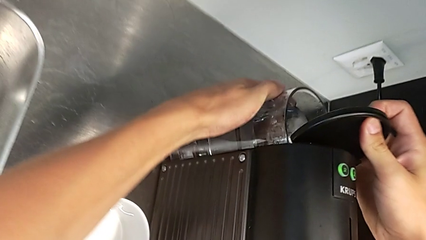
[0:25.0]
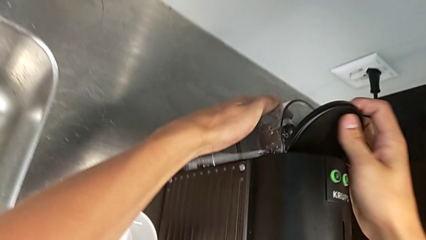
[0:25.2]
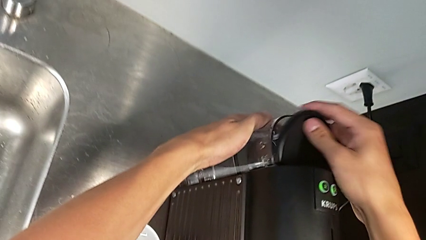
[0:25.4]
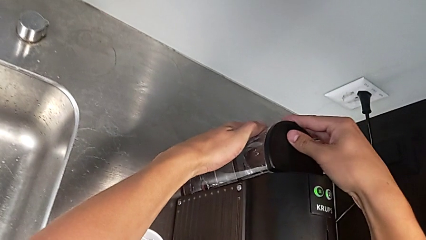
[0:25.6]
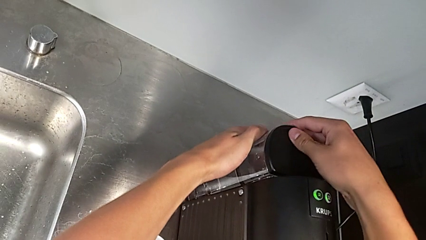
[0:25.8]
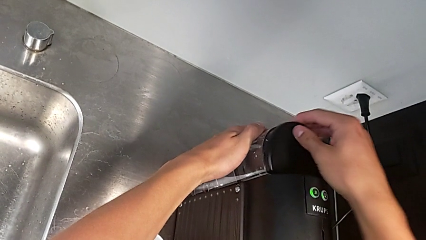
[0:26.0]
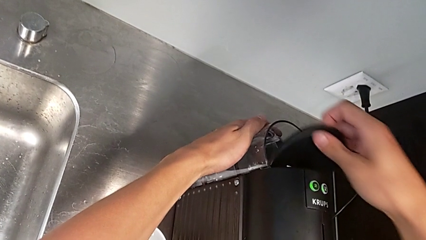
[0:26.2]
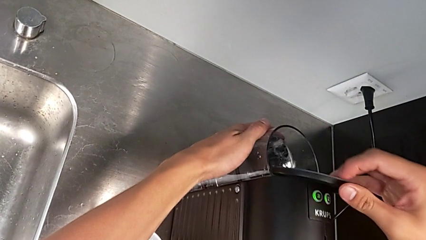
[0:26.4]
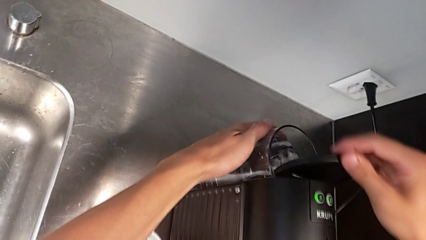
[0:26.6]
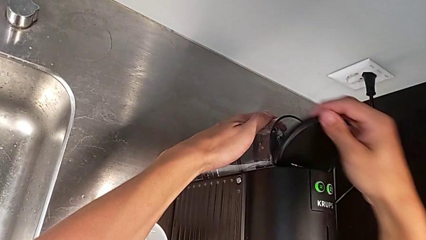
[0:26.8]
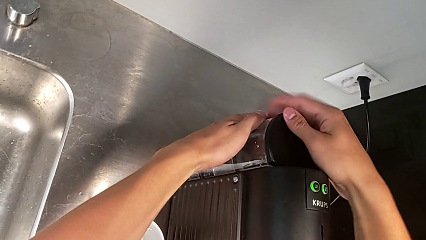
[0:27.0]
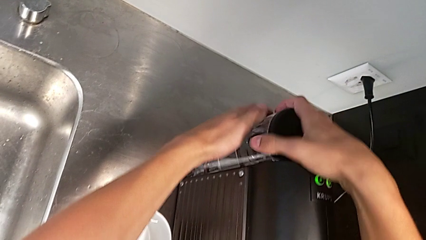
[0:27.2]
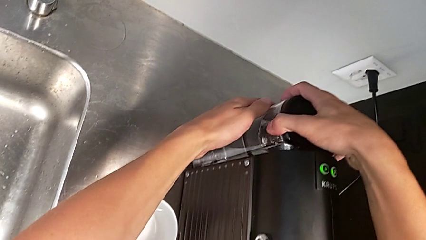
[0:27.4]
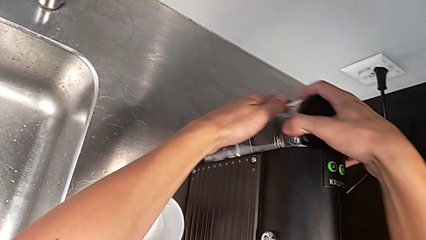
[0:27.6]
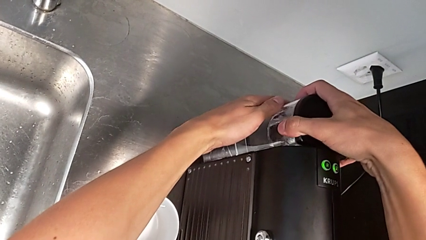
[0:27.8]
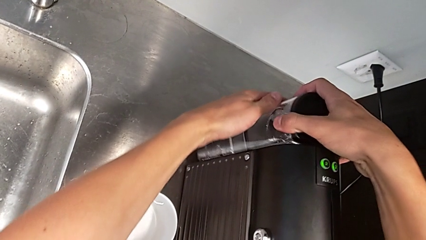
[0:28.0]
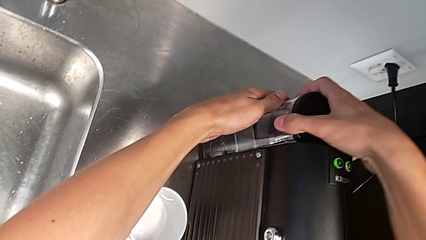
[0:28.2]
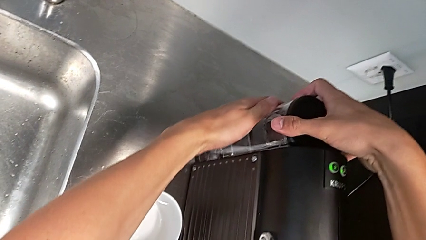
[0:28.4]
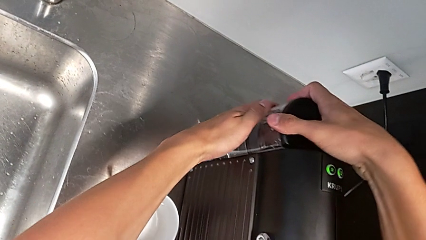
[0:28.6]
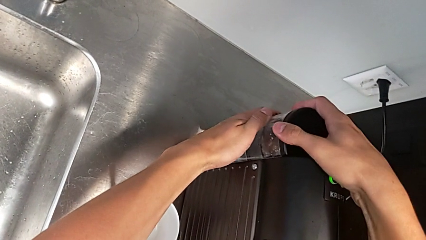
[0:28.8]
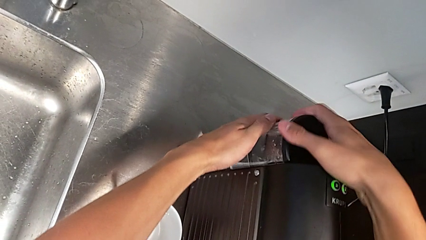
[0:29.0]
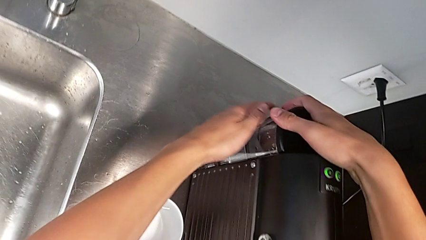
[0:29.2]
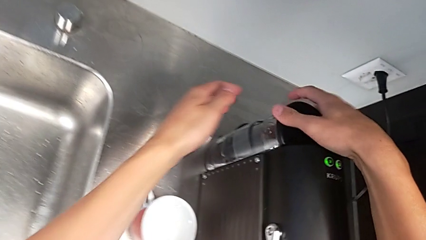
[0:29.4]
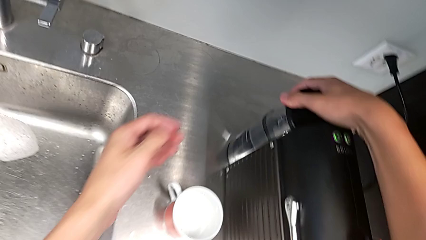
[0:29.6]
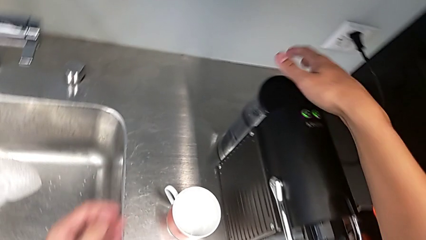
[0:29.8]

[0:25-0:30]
The camera wearer is pouring water into the container. They close the lid and insert the water container.

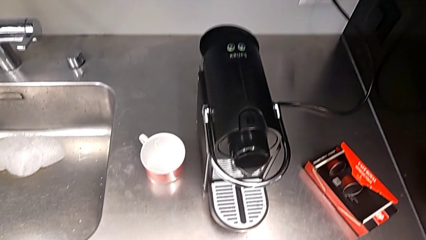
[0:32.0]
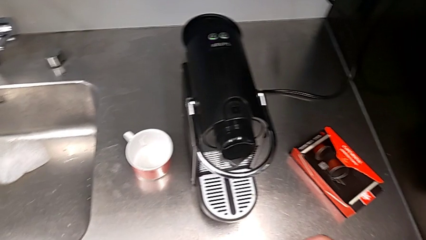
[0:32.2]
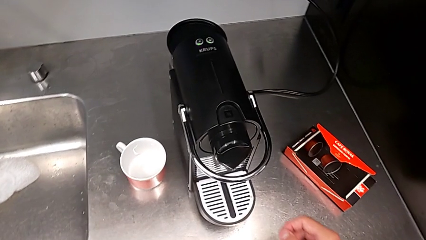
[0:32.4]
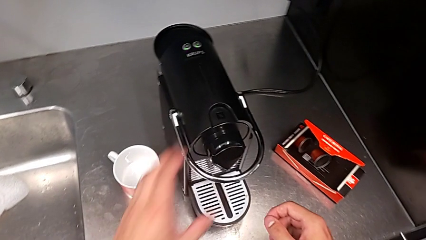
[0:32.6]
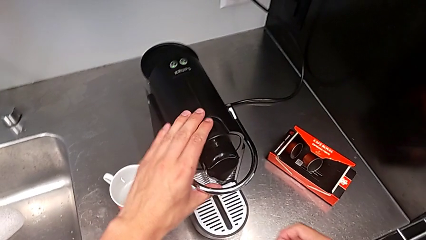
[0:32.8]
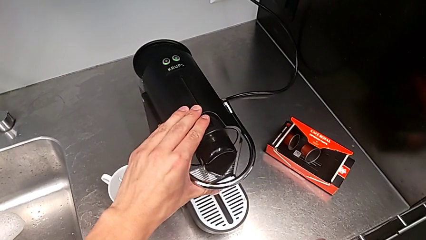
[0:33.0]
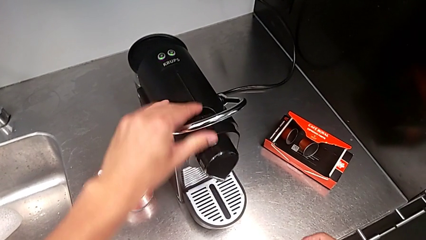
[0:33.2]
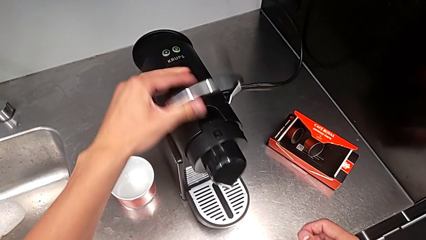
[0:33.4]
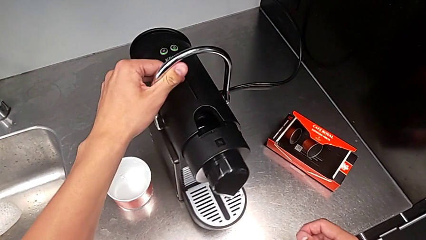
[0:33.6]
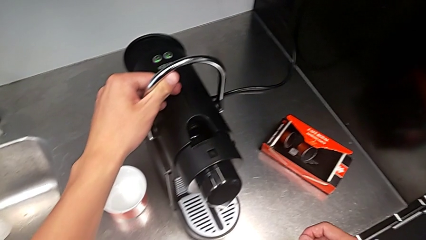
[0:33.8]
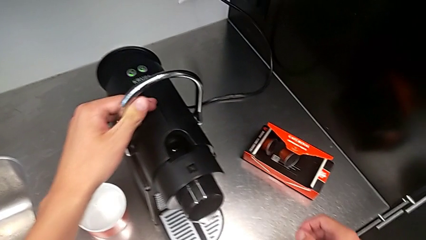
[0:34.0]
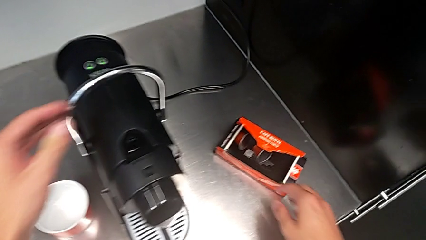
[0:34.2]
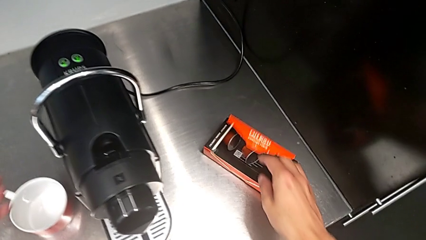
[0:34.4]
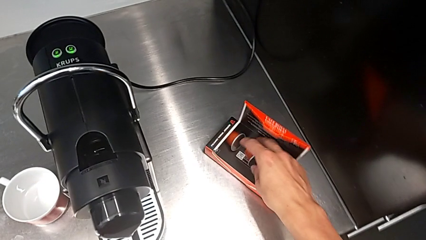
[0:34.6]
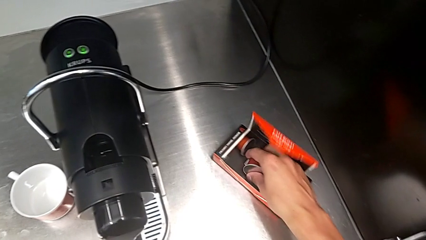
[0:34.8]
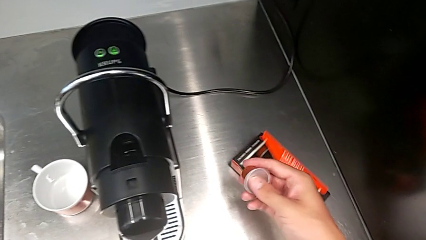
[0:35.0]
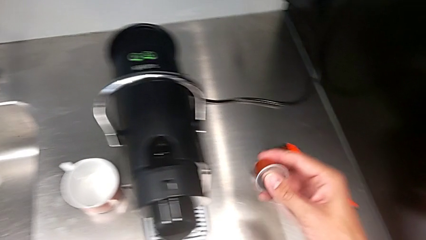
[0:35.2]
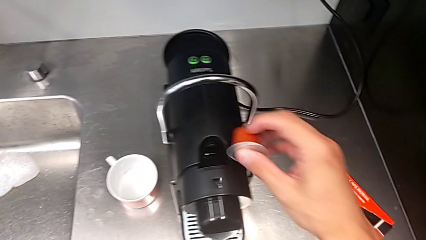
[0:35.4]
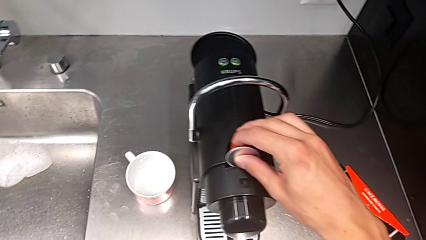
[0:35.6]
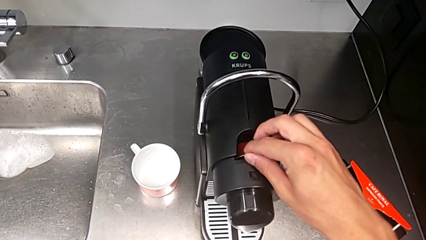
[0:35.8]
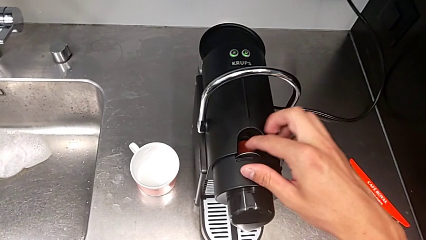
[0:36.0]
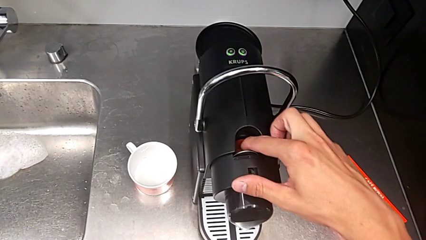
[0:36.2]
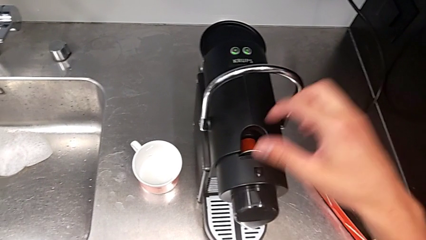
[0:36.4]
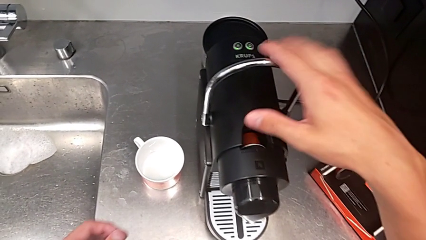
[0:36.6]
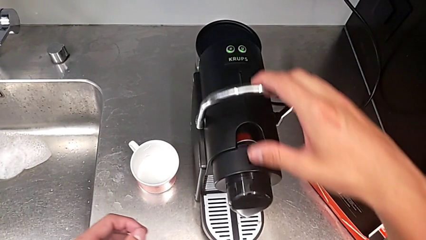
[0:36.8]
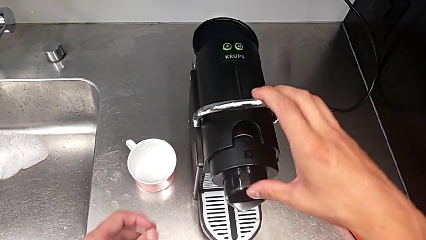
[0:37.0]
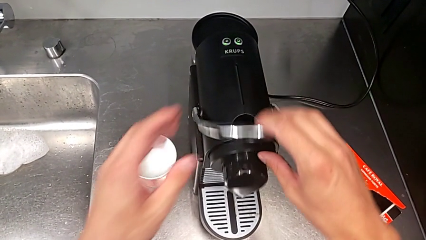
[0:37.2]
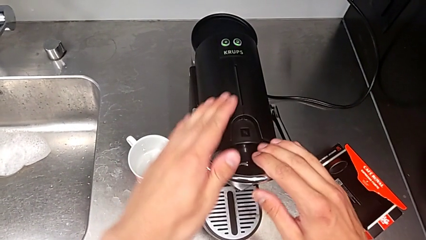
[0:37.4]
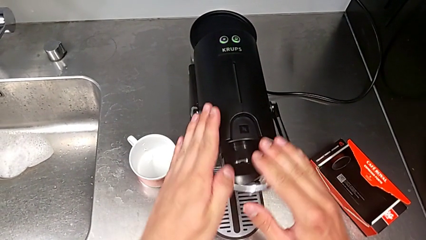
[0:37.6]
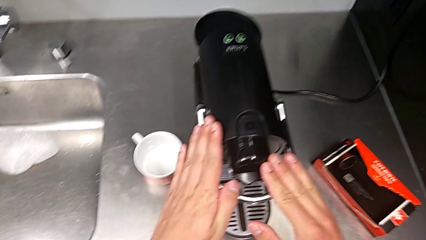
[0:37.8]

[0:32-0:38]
The camera wearer inserts a capsule of coffee into the container. They grab the lever, insert the coffee capsule and slide the lever.

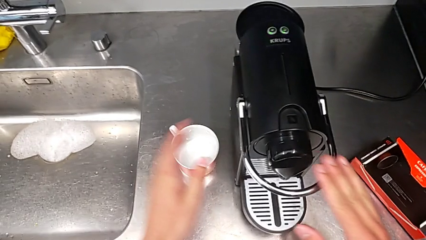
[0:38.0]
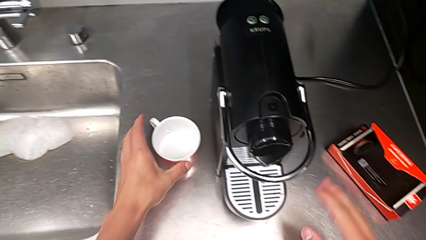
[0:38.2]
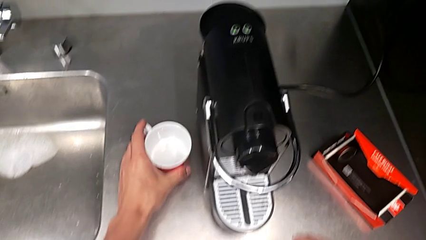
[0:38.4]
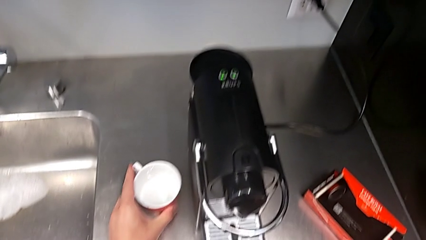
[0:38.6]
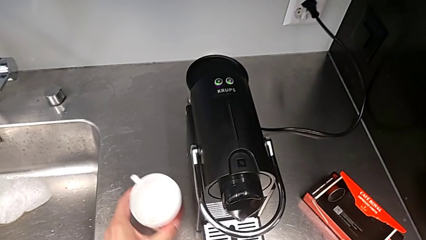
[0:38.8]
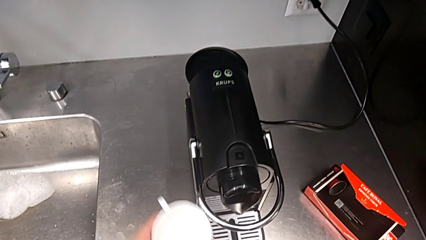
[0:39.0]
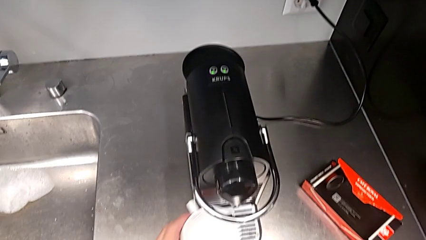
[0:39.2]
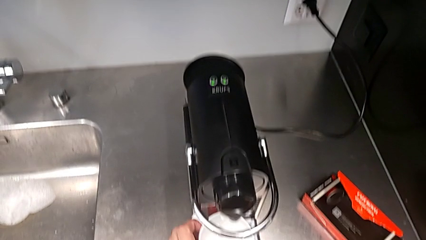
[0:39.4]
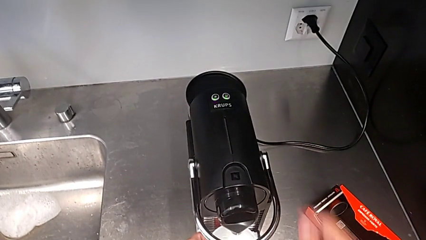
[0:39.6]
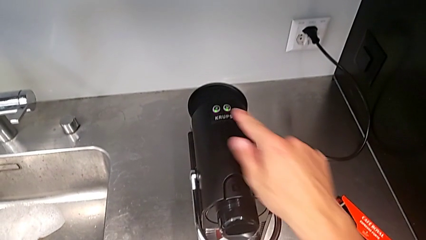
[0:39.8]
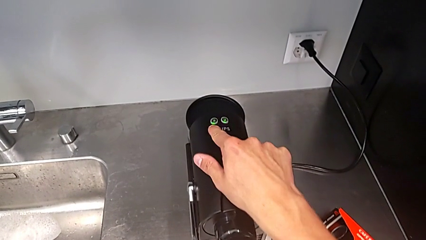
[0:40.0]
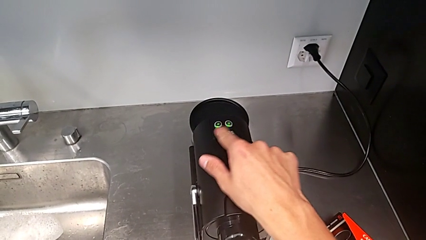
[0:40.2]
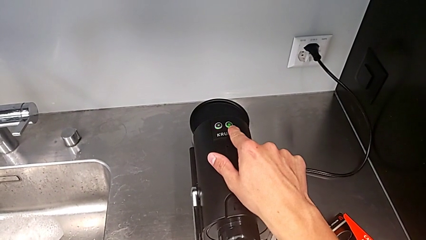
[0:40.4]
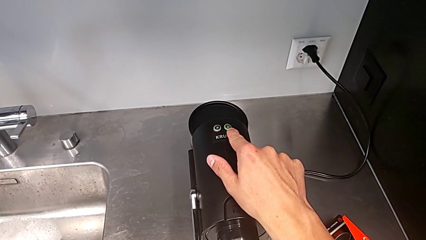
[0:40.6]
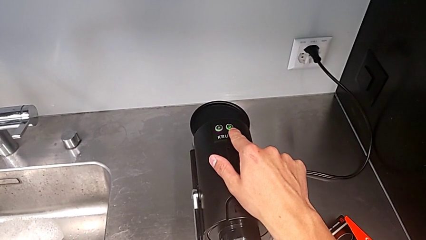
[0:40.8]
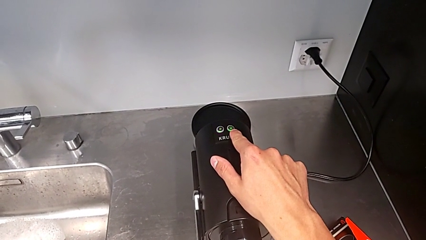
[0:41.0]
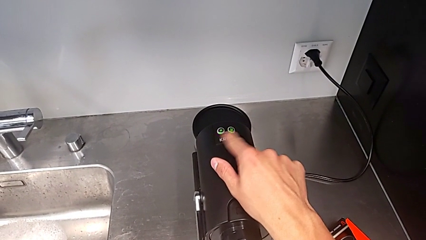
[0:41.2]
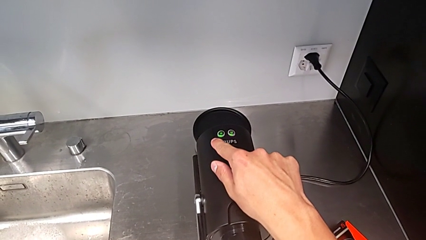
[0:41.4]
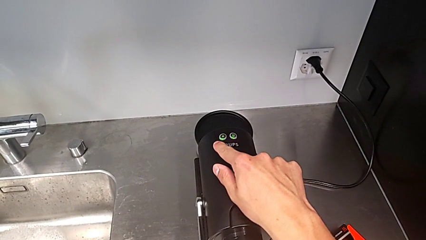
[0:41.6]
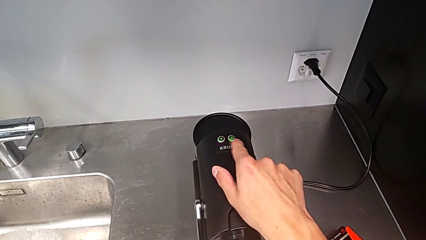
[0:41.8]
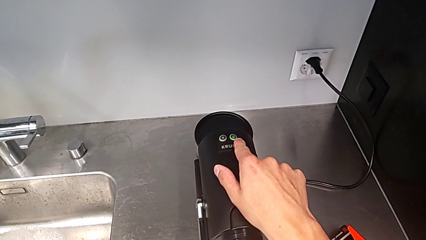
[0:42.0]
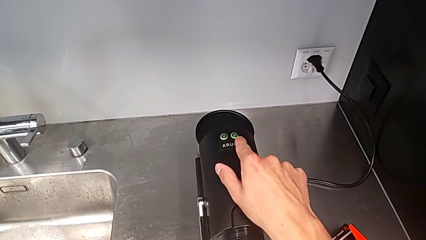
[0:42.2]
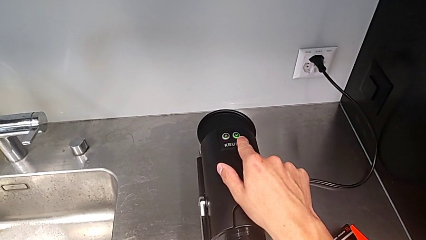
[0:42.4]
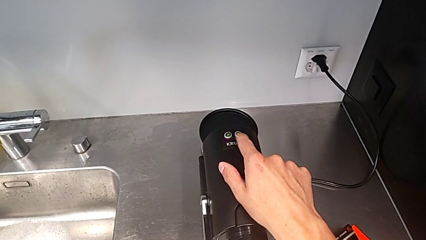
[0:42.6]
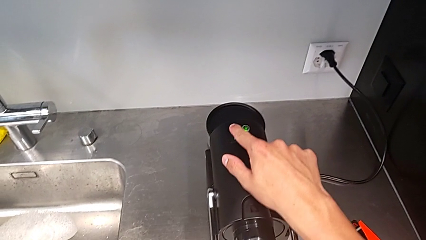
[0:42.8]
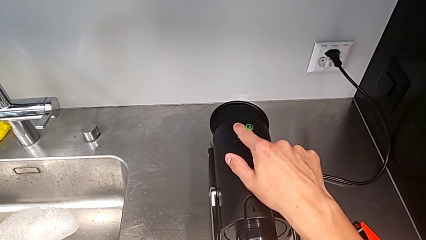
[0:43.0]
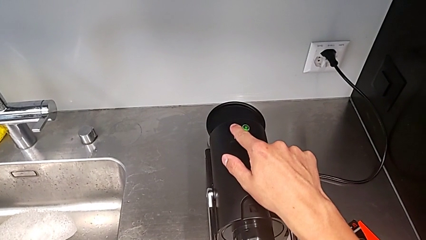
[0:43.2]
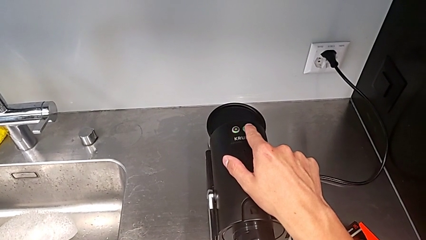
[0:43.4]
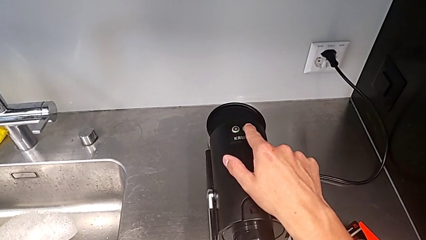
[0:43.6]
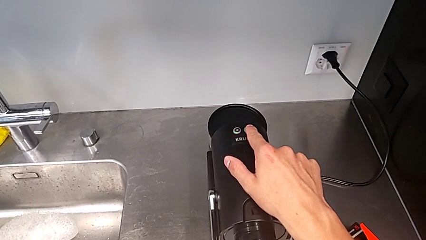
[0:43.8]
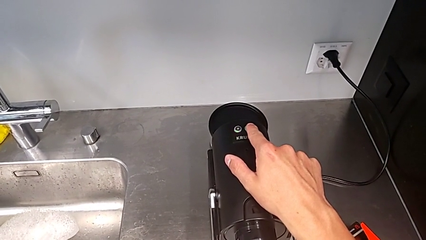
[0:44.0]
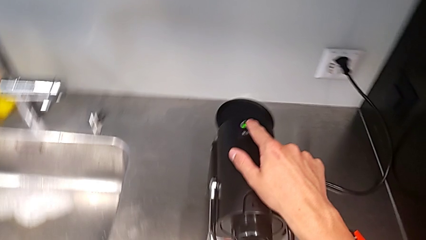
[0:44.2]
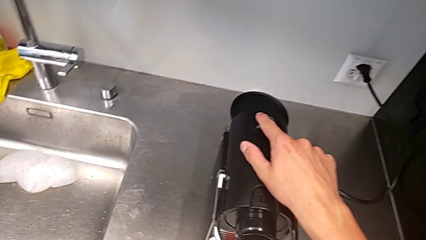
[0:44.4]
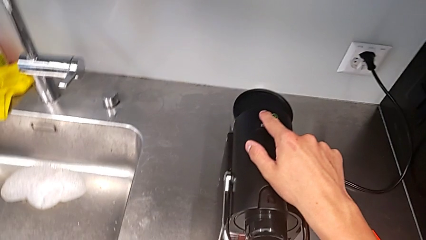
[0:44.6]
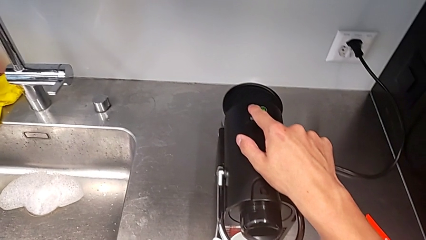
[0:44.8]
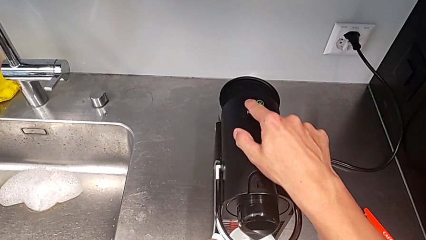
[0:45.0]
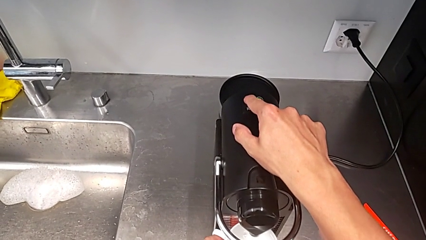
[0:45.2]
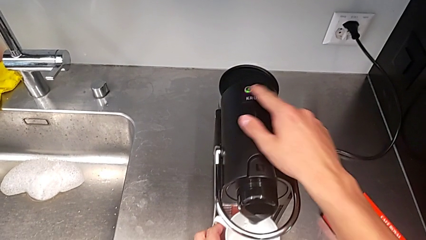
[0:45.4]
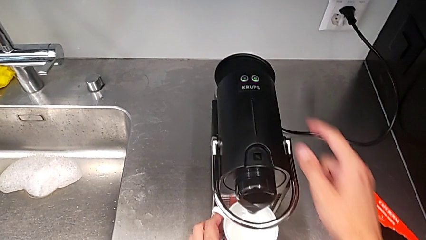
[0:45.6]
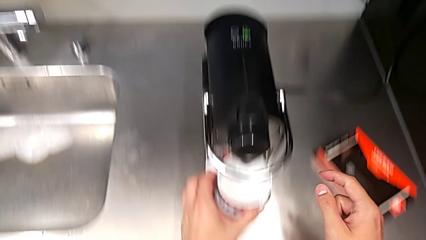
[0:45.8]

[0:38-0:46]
The camera wearer is brewing a cup of coffee. They grab the cup, place it and press the left button.
